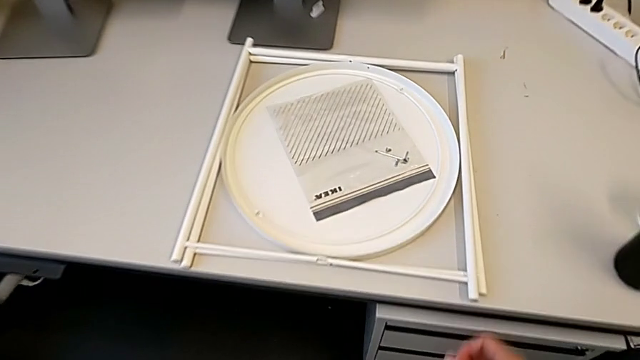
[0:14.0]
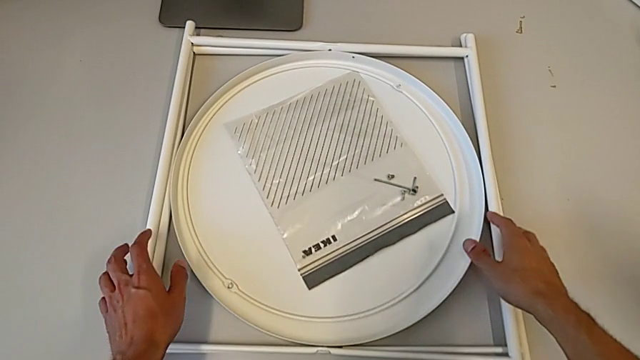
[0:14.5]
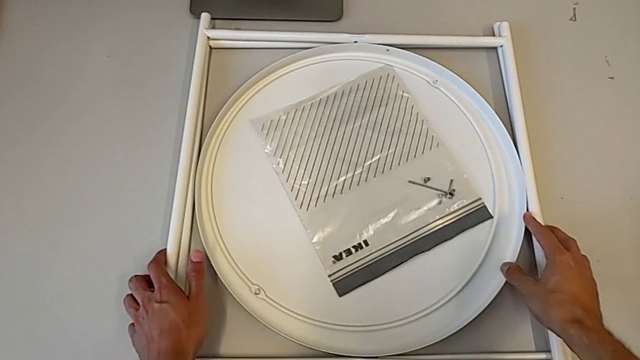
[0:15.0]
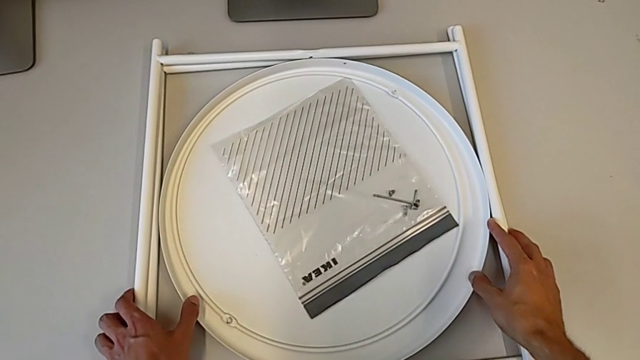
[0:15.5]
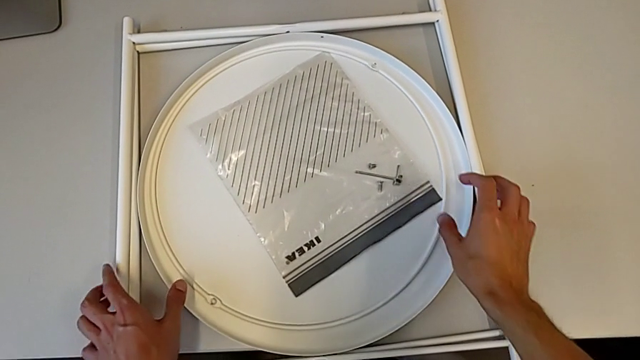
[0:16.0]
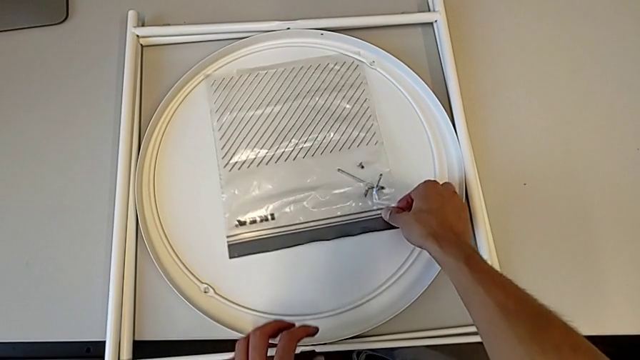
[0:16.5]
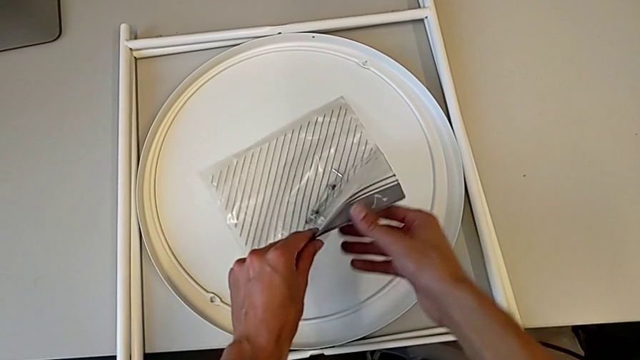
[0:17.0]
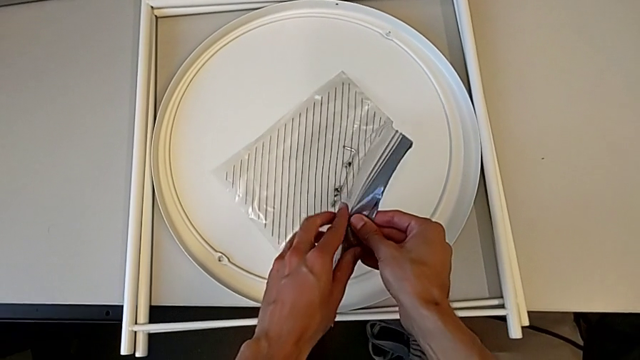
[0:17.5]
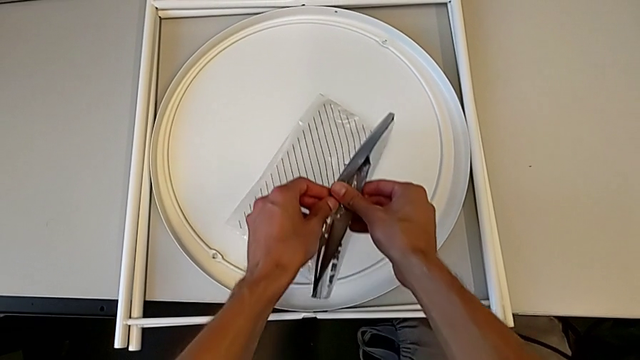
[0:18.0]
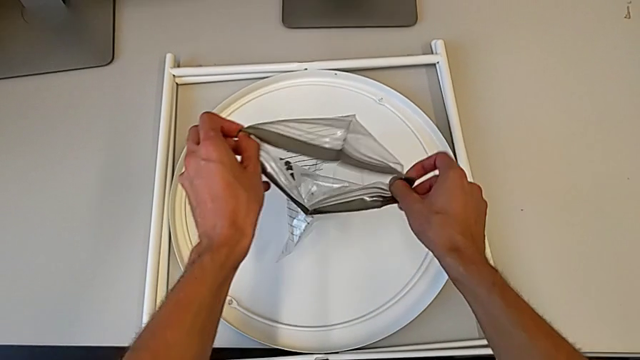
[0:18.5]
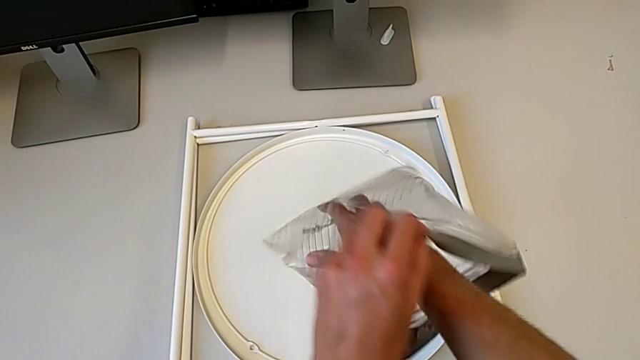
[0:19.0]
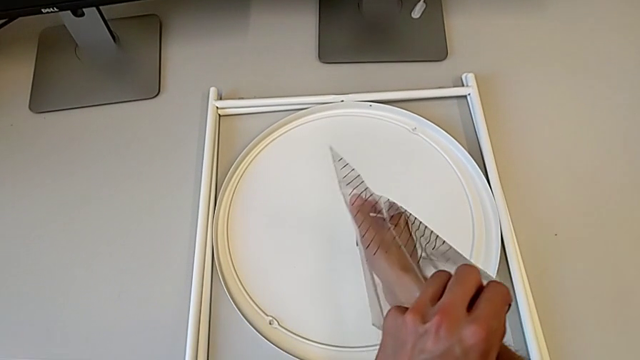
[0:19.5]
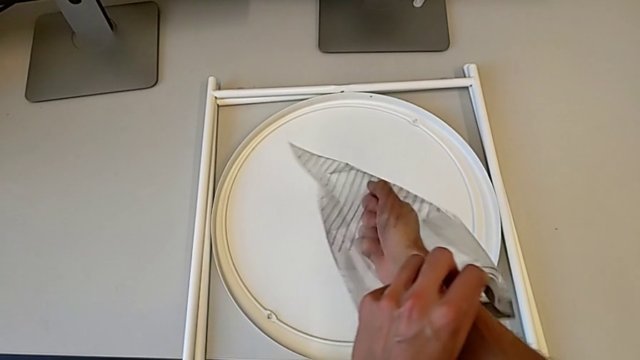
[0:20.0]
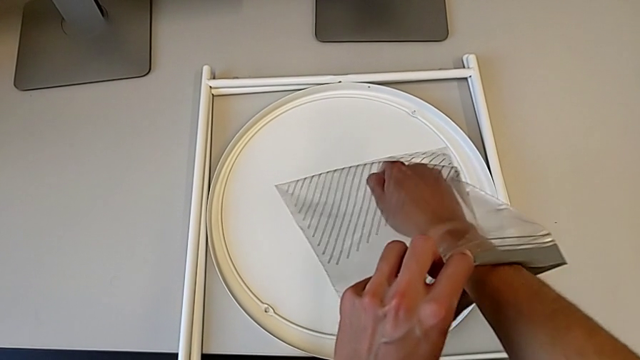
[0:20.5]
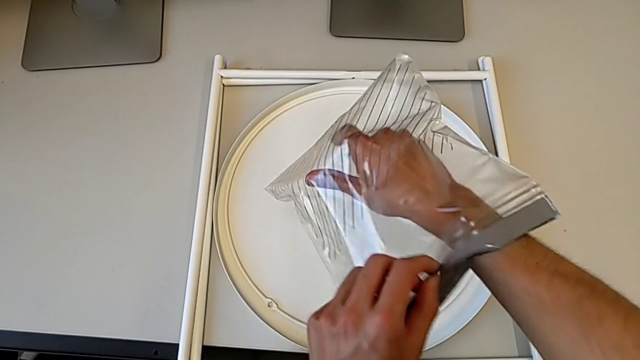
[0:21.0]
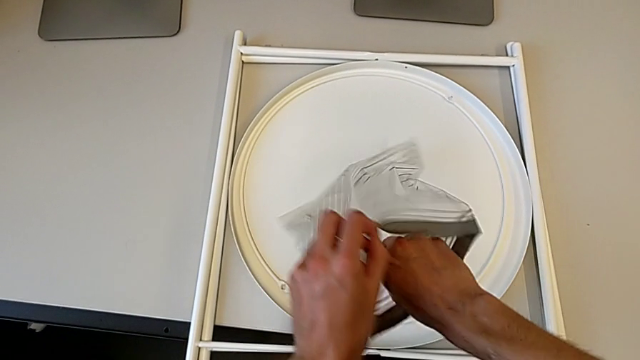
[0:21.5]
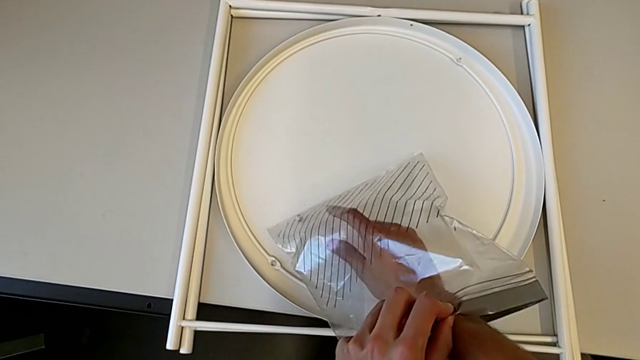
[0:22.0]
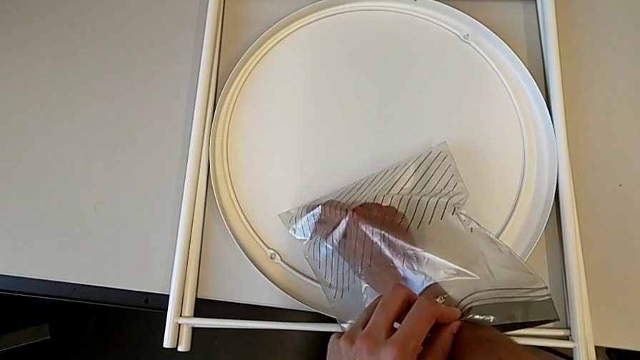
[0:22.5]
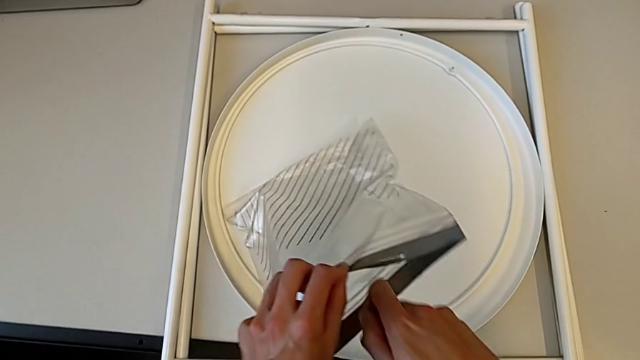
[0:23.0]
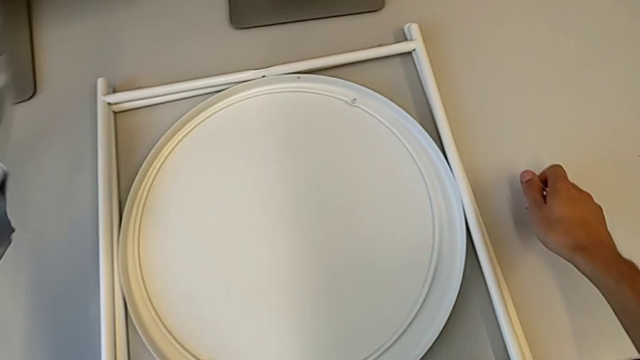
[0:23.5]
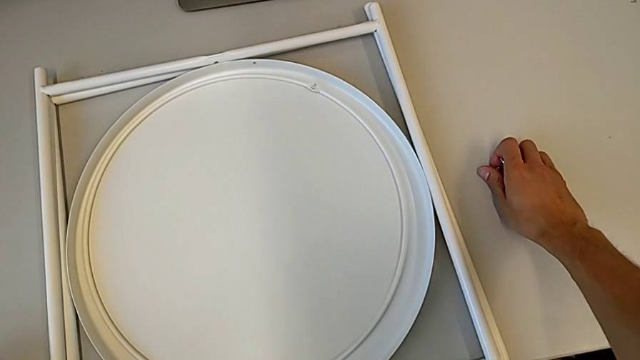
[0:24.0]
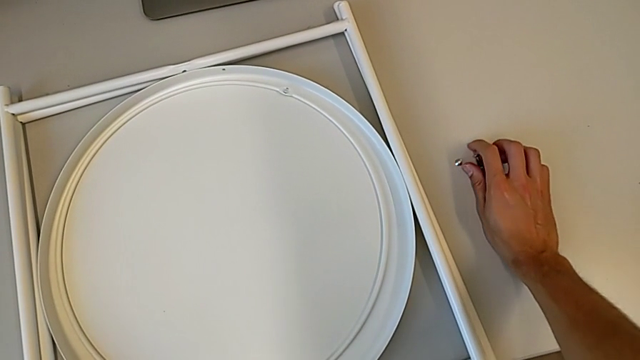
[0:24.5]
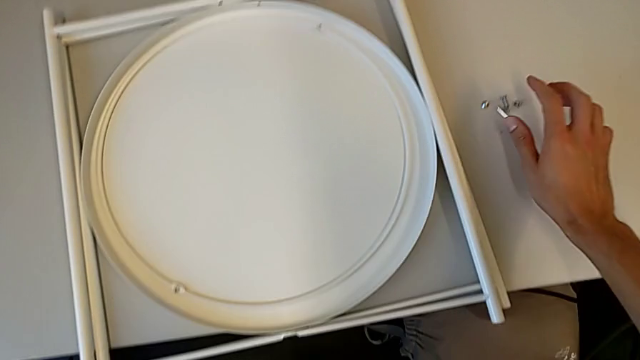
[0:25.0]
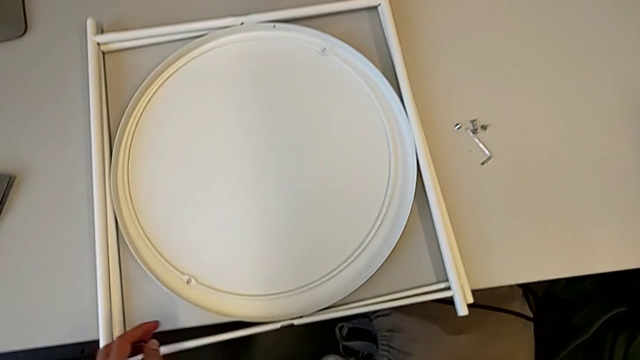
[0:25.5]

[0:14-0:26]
The camera wearer is assembling the table legs. They approach the tray table, grab the leg, grab the bag, open it, grab the hex socket head, disassemble it and place it.

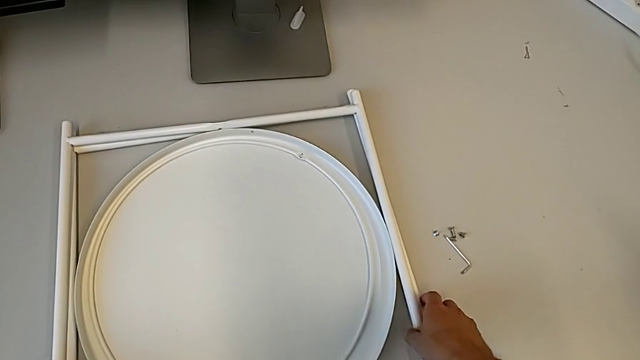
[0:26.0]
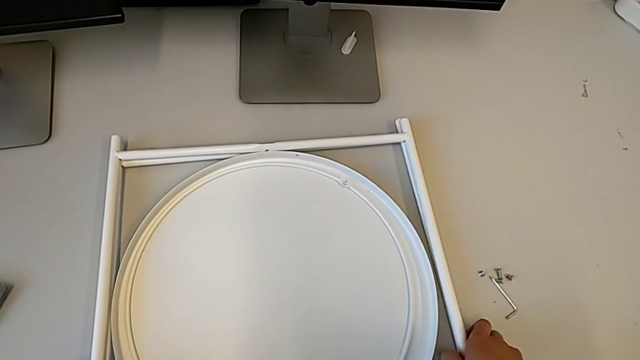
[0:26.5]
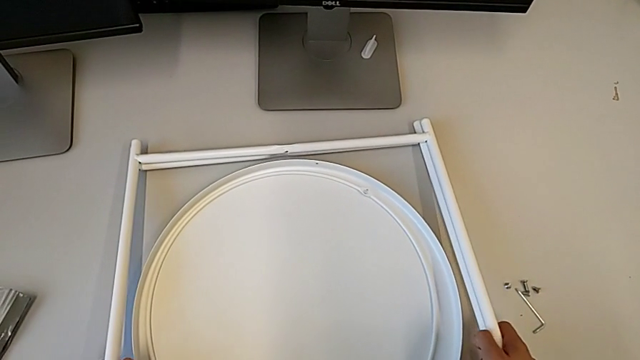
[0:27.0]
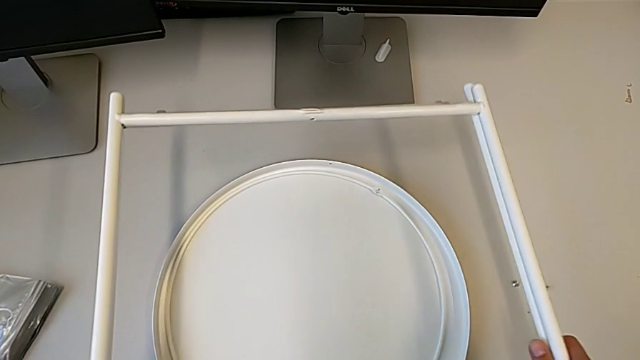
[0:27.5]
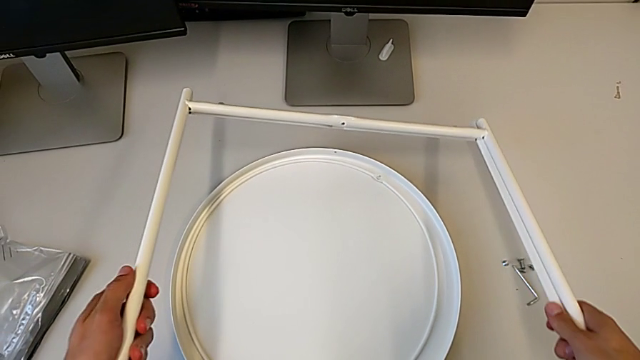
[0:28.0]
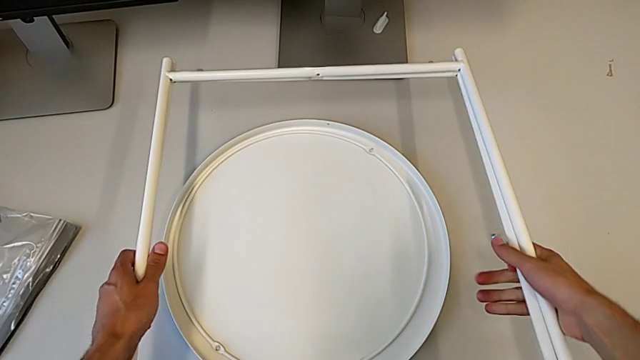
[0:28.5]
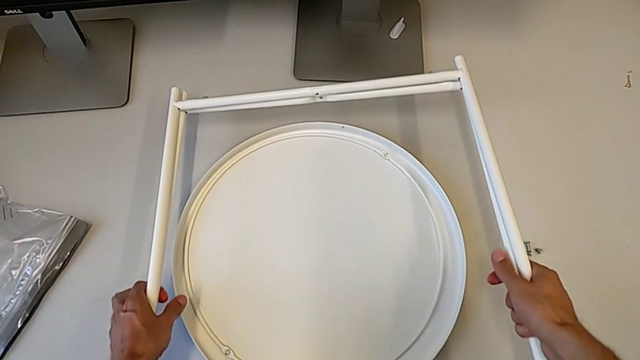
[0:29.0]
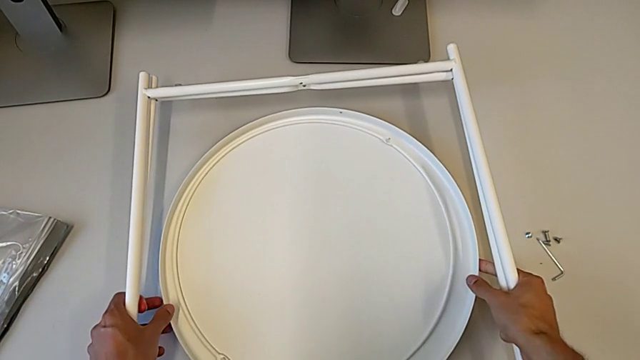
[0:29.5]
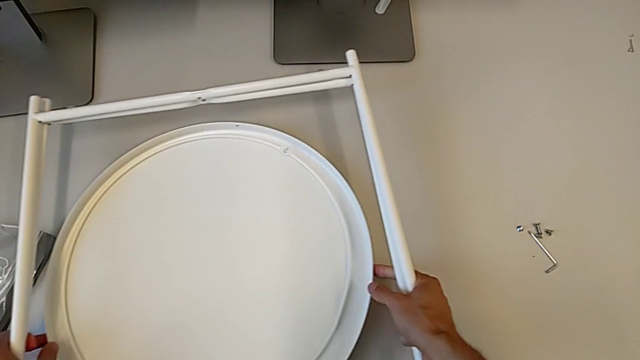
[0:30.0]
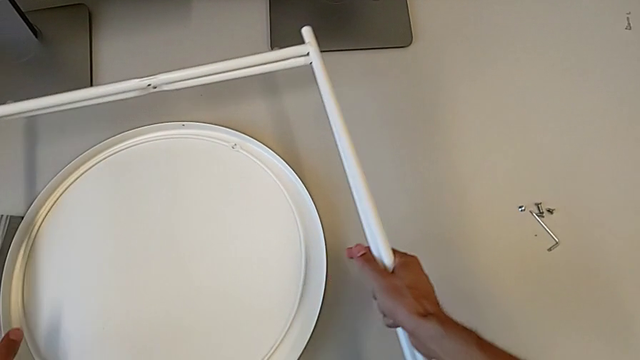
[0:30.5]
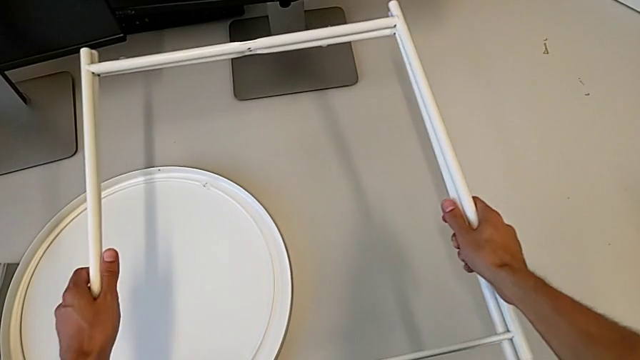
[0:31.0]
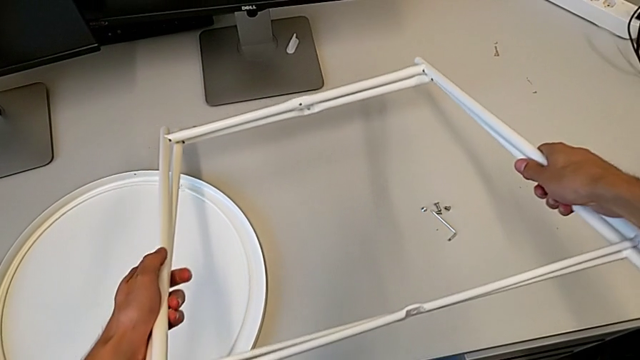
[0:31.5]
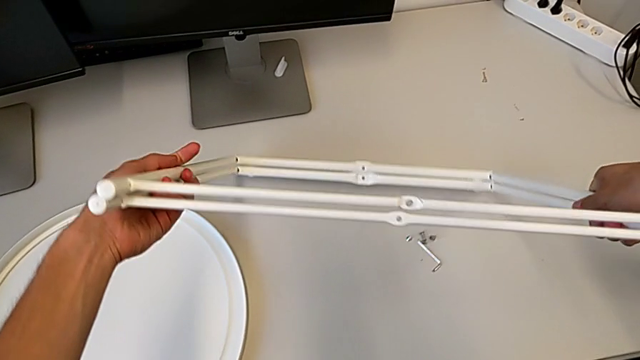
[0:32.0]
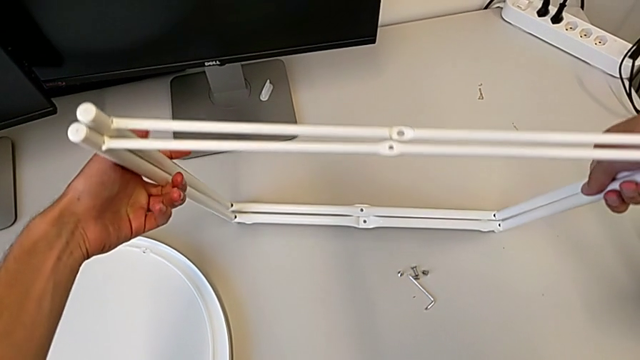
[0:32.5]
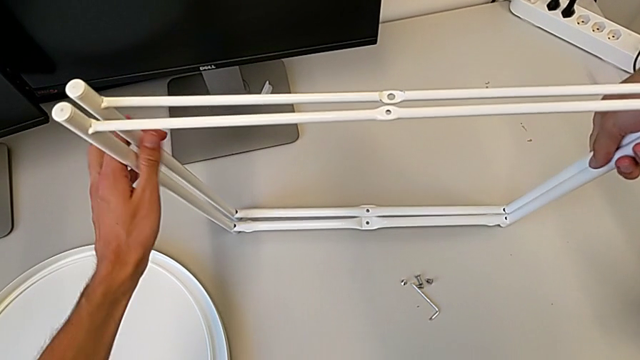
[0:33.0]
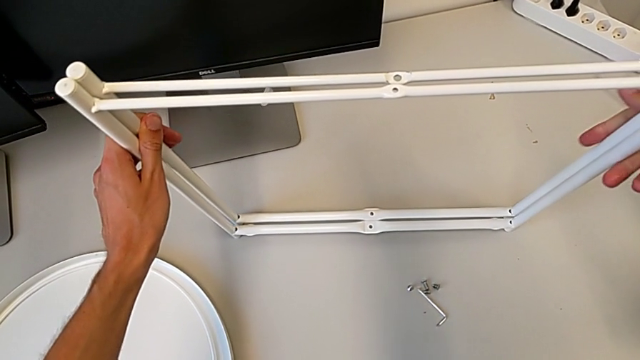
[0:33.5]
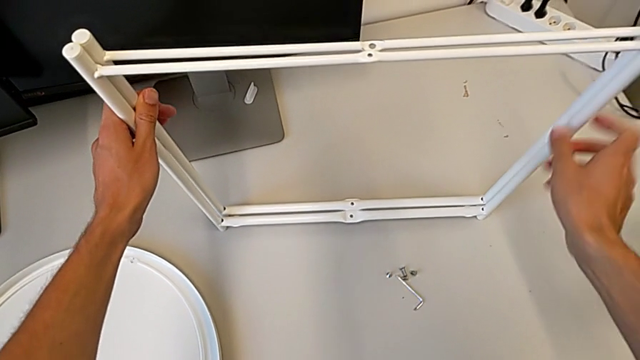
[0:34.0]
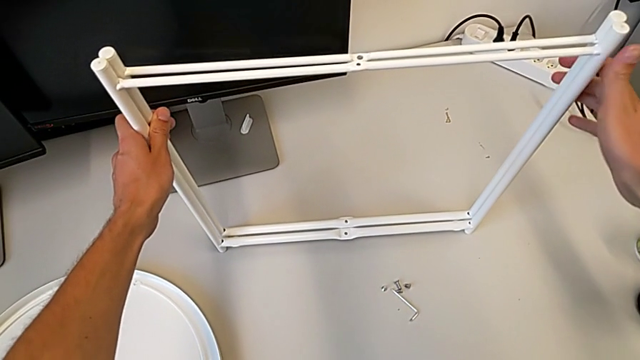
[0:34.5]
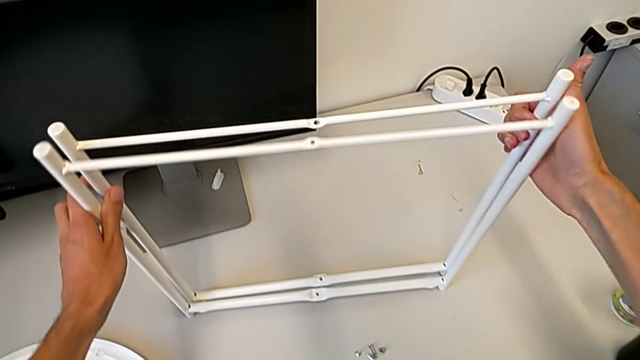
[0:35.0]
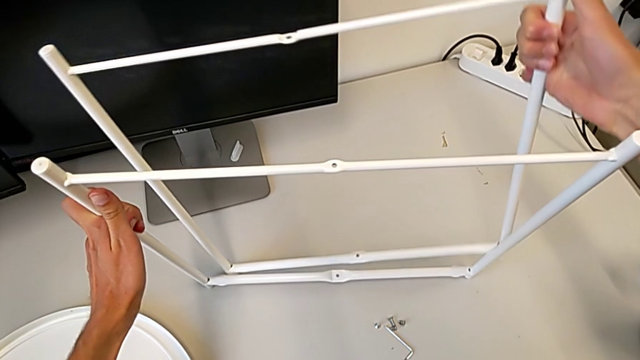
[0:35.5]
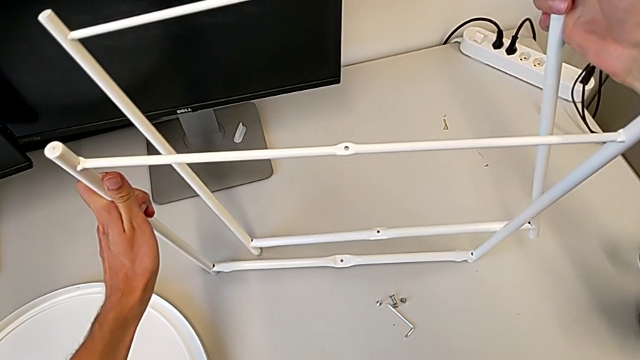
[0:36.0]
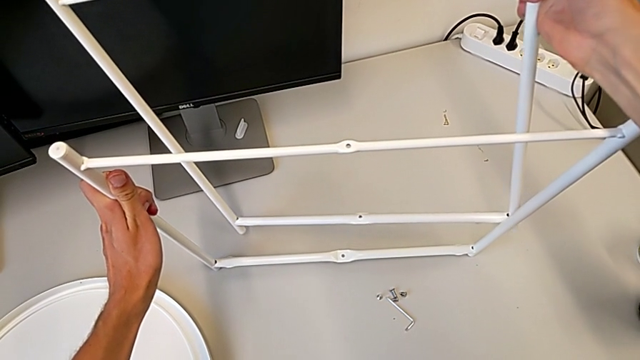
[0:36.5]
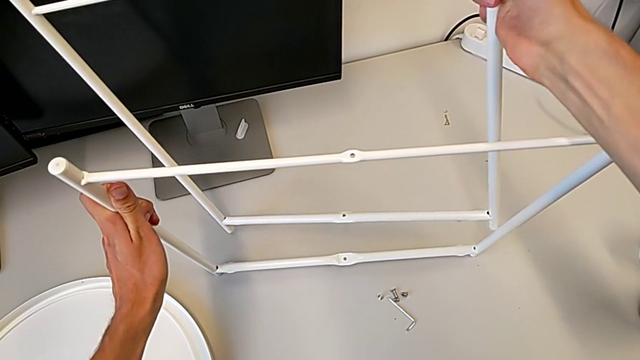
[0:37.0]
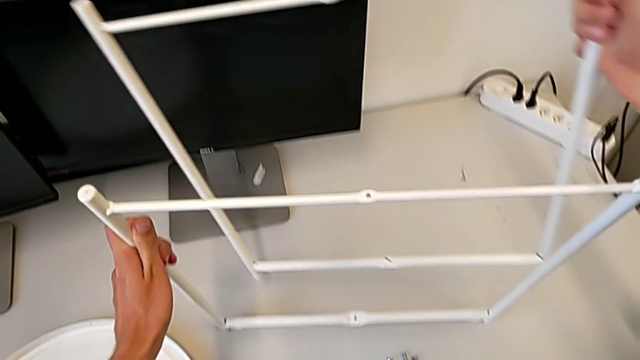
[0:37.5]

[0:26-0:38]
The camera wearer is assembling the table legs. They grab the leg, grab the tray, slide it and place the leg.
